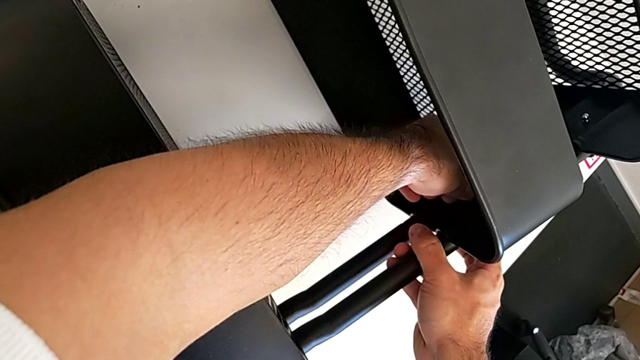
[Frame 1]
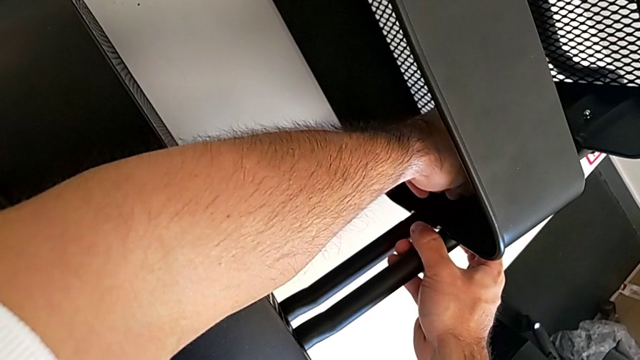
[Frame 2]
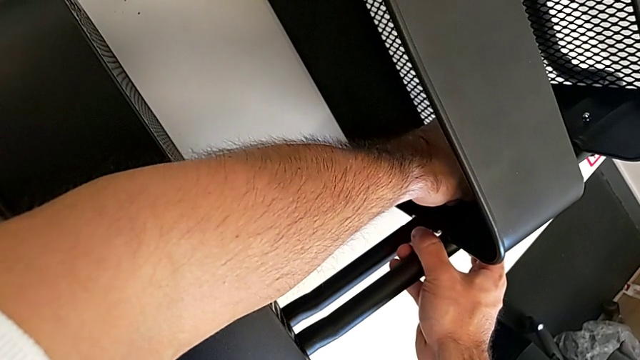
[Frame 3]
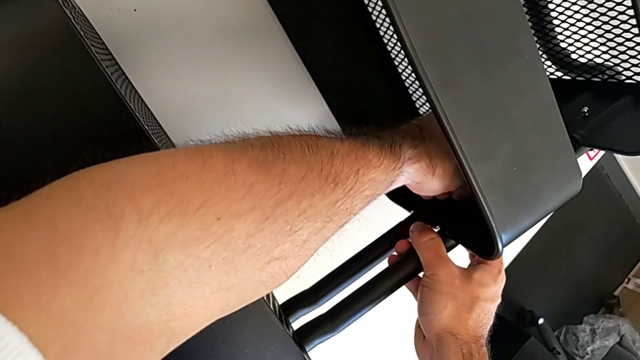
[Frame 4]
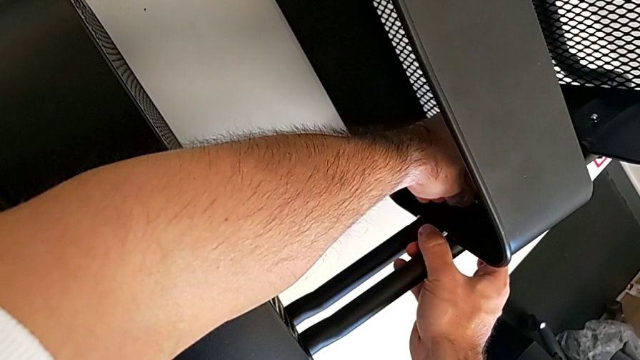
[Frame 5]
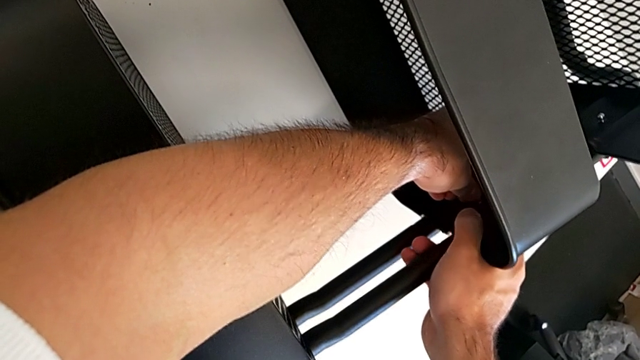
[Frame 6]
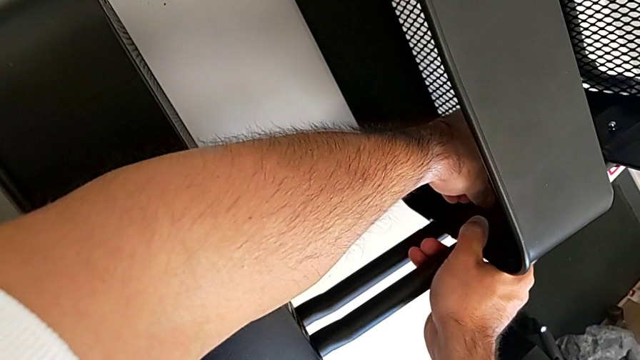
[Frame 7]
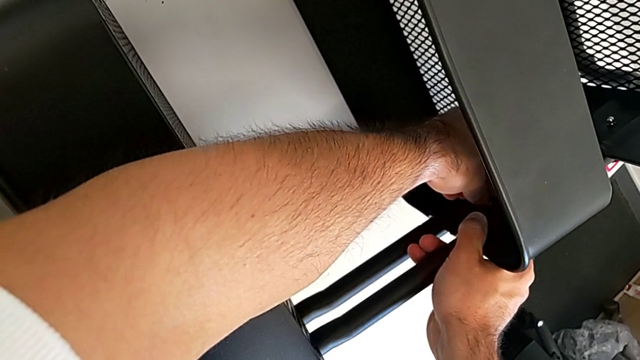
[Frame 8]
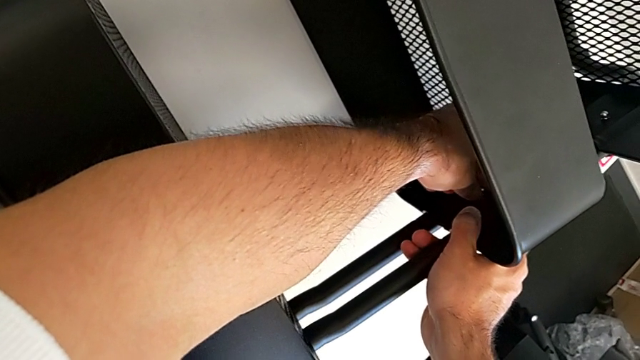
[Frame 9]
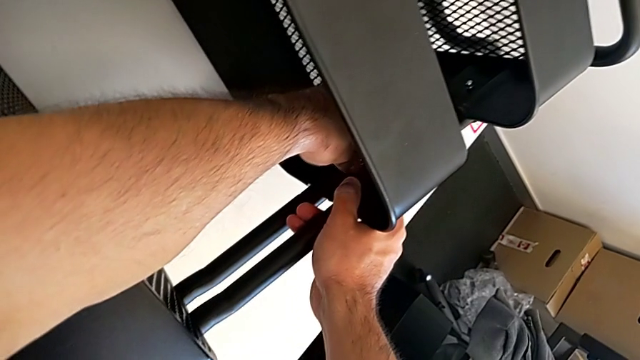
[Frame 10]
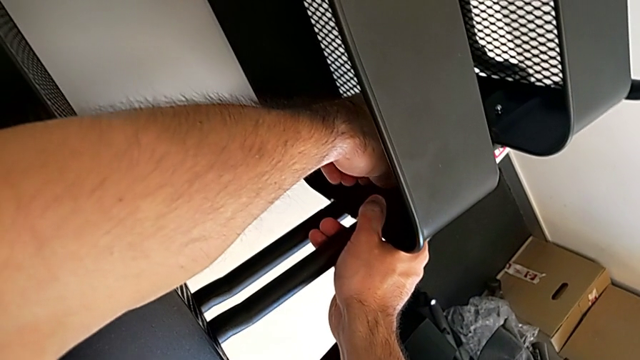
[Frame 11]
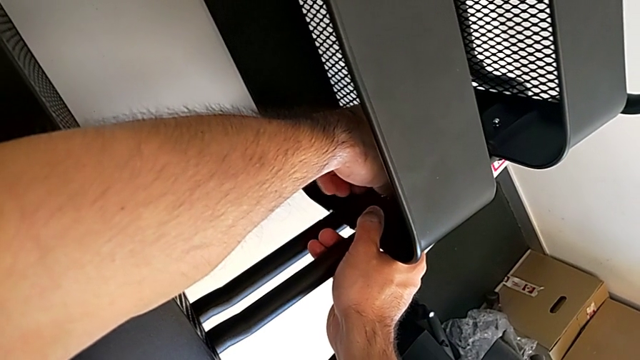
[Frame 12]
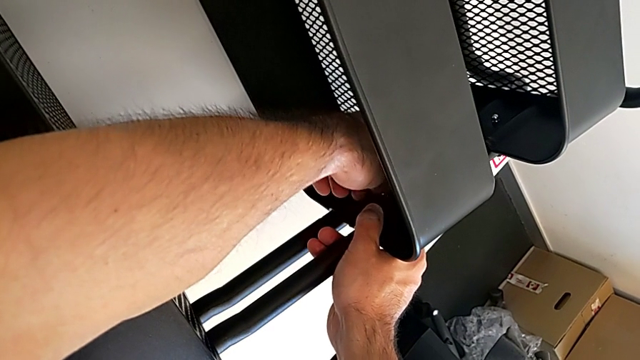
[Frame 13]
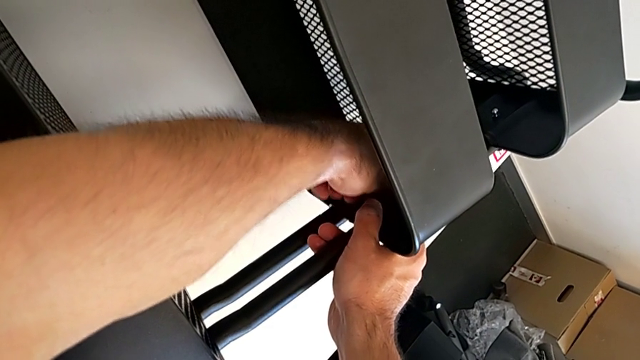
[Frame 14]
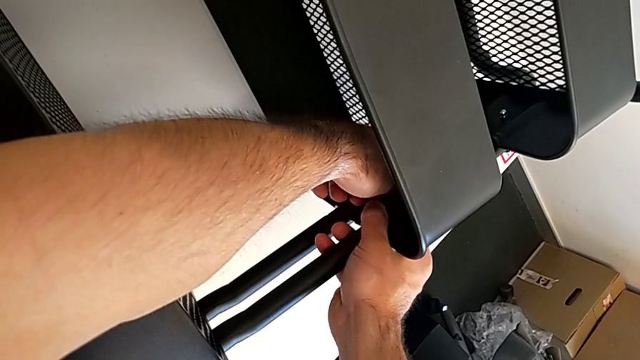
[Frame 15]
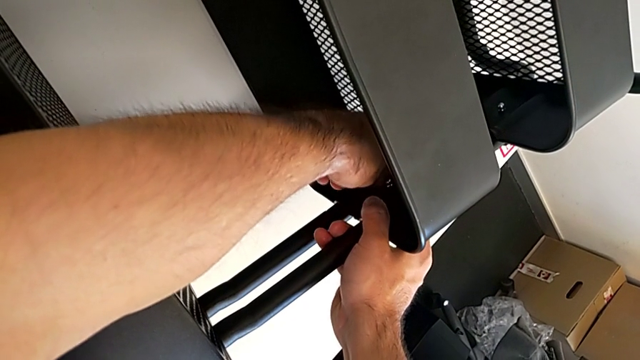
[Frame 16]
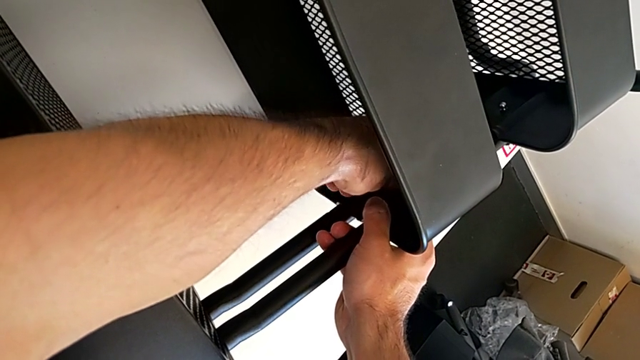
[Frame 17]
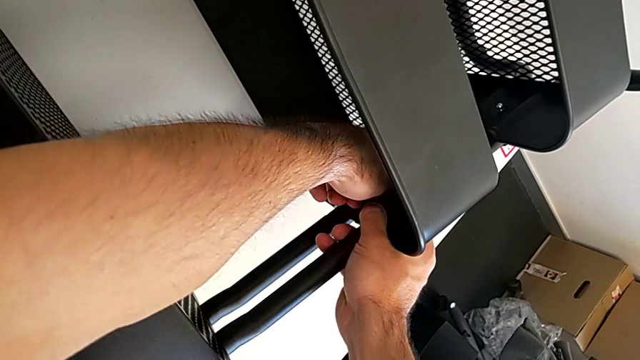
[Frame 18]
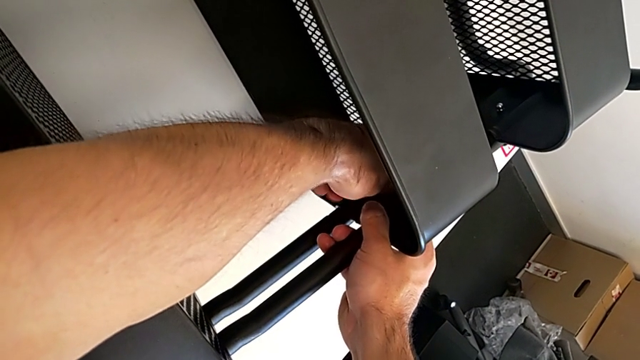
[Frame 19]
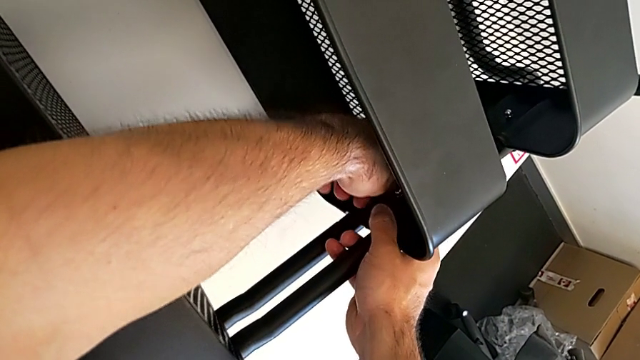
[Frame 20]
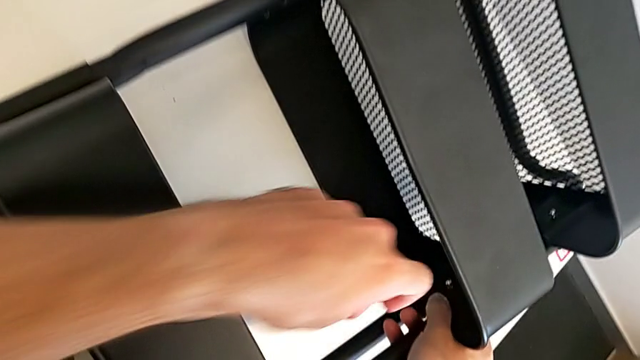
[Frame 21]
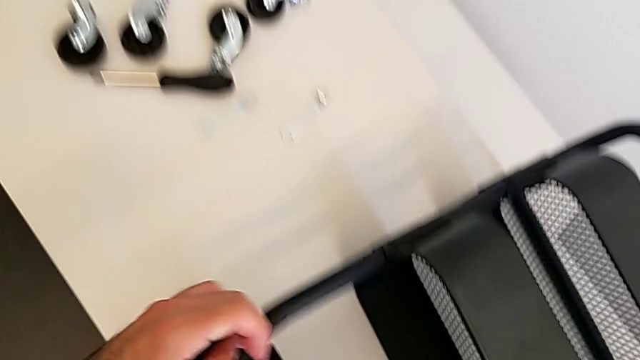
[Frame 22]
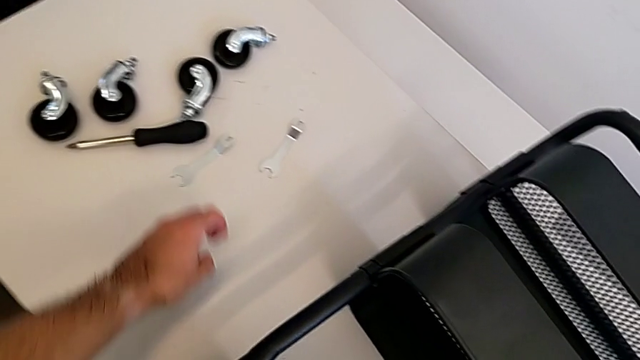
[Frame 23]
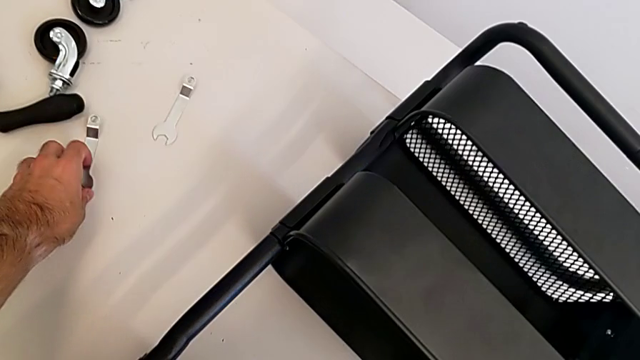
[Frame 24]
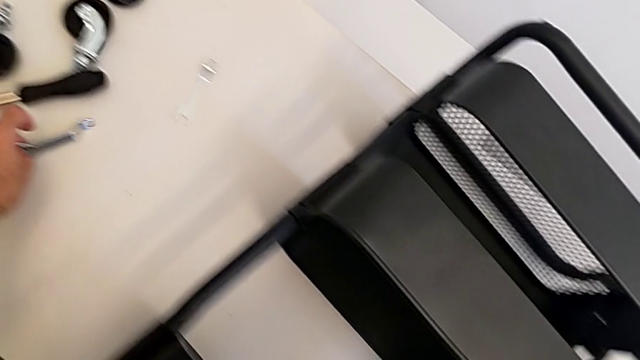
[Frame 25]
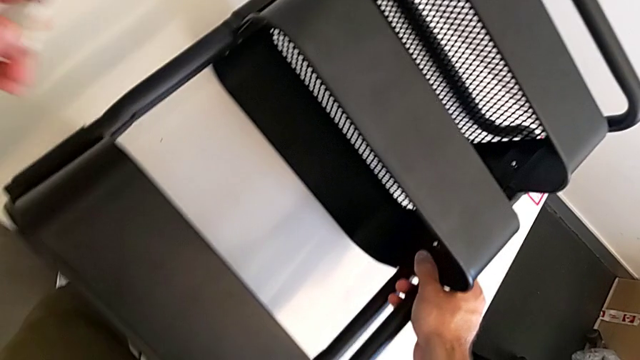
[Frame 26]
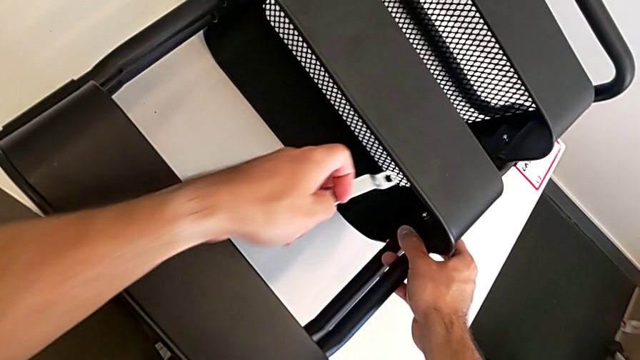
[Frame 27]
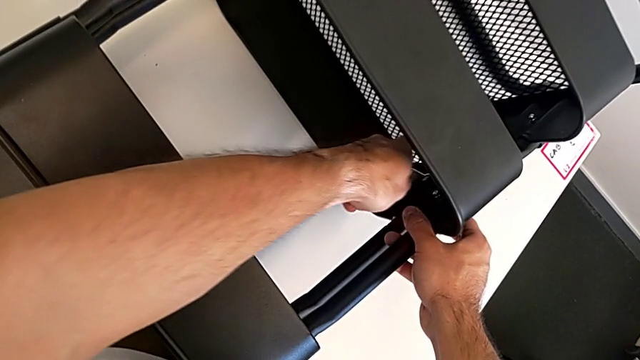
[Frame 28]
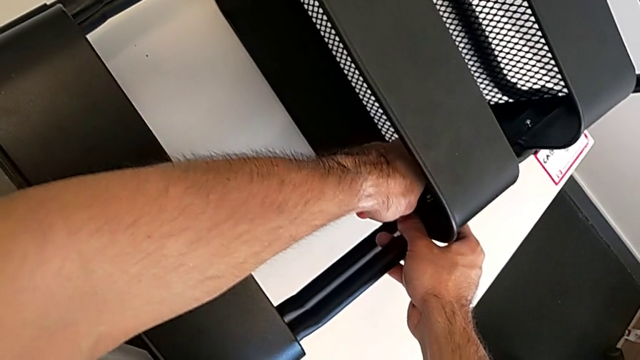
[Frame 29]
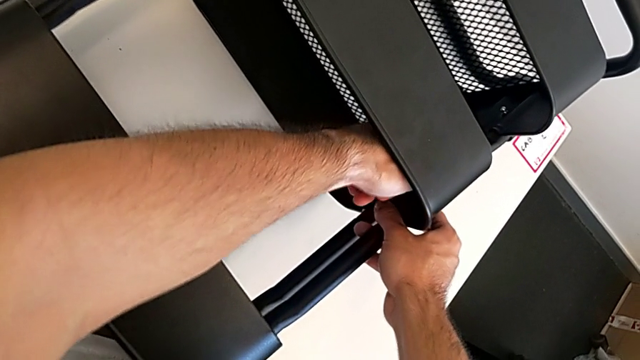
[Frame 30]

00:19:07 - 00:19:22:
The camera wearer is screwing the middle grid tray. They screw the hexagon cap nut, grab the spanner wrench and insert it.

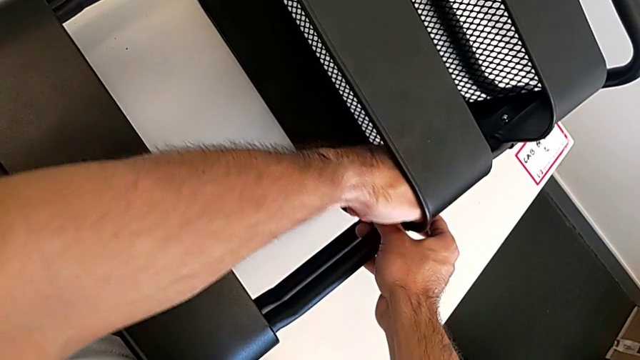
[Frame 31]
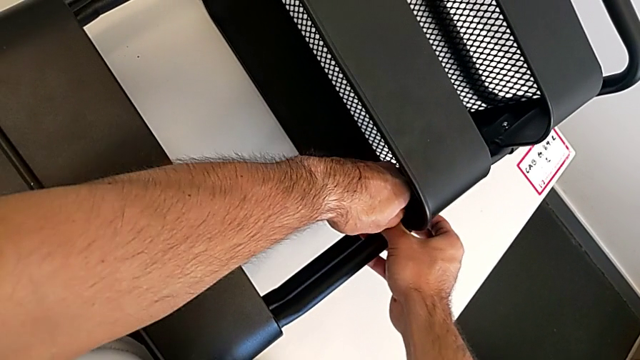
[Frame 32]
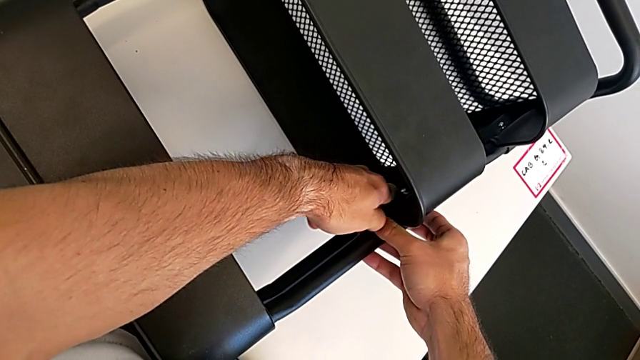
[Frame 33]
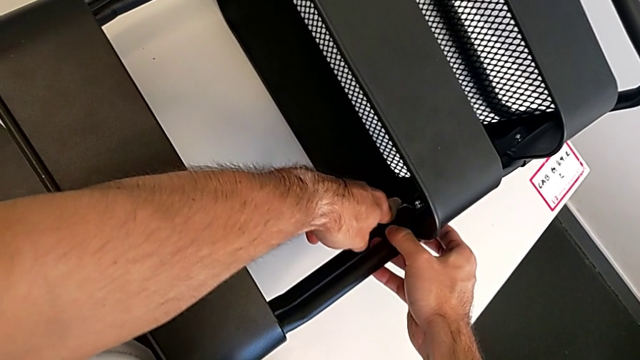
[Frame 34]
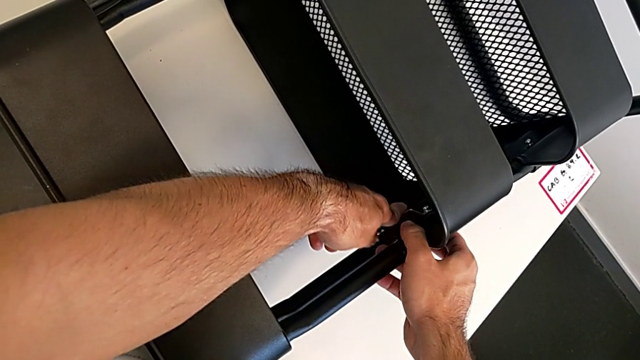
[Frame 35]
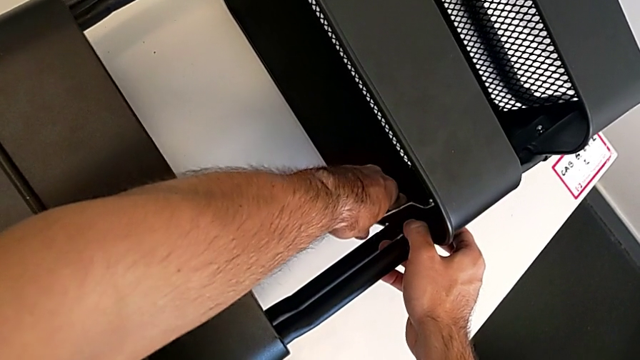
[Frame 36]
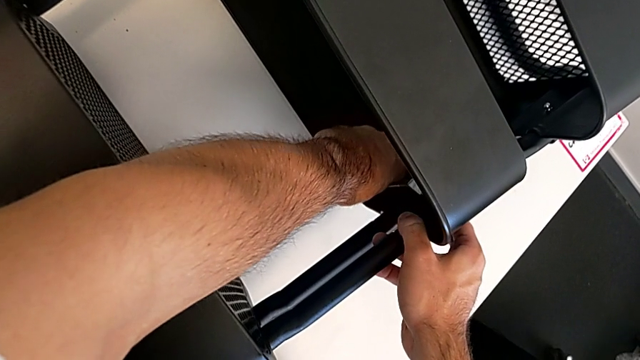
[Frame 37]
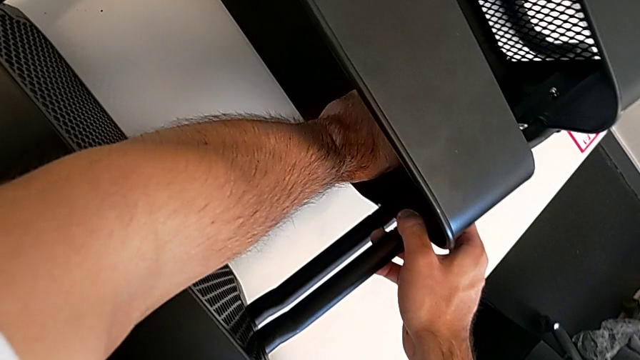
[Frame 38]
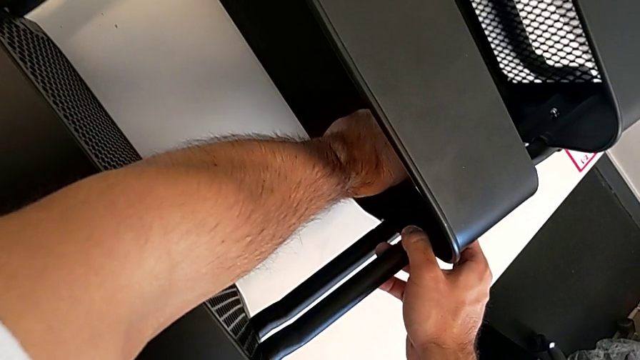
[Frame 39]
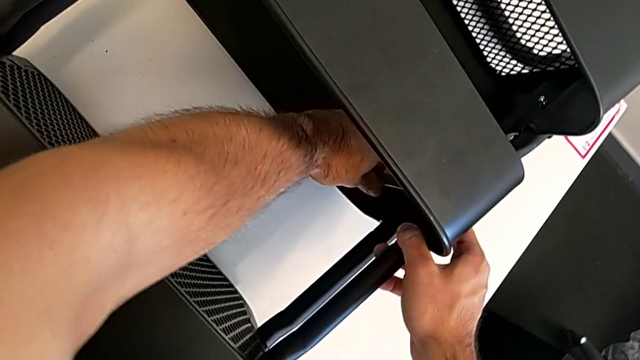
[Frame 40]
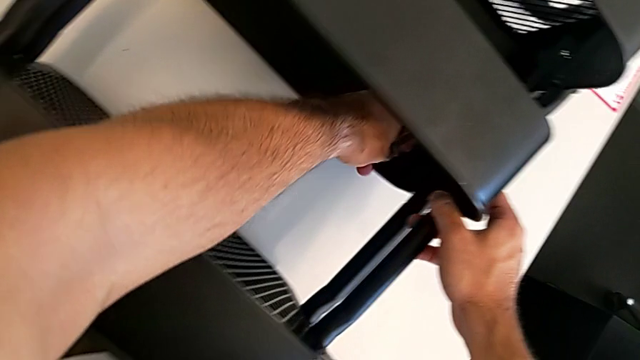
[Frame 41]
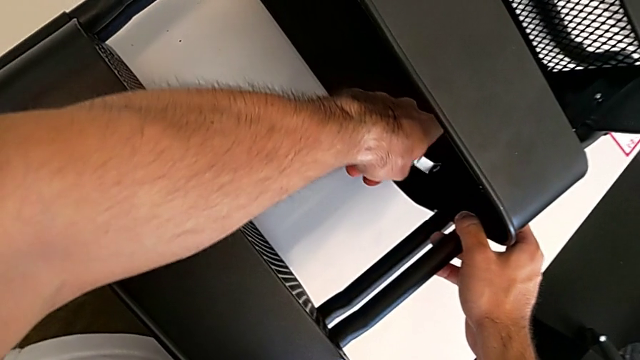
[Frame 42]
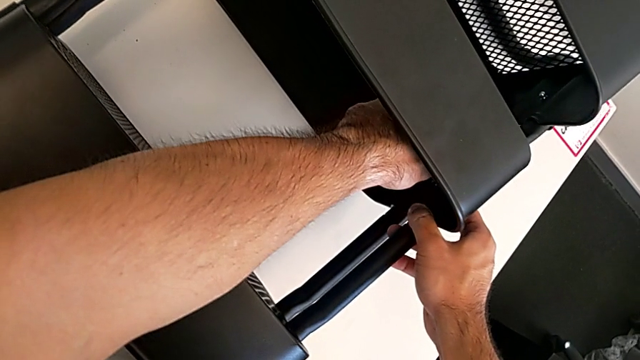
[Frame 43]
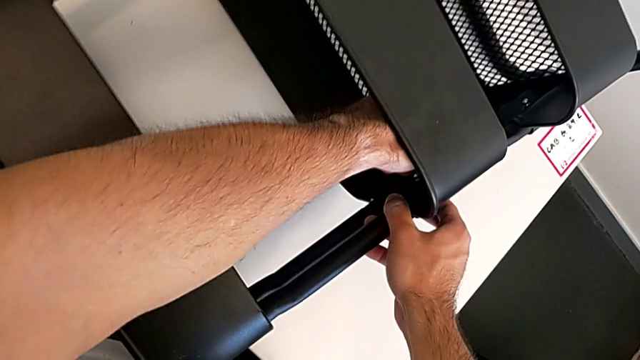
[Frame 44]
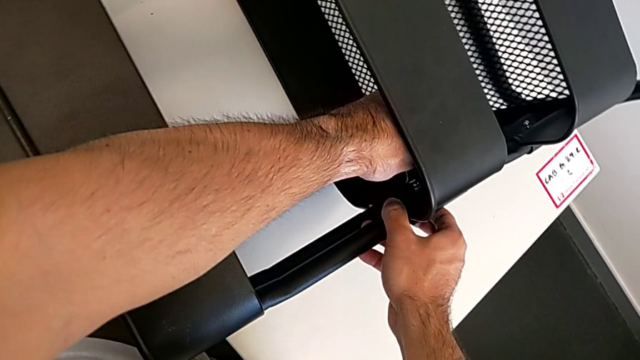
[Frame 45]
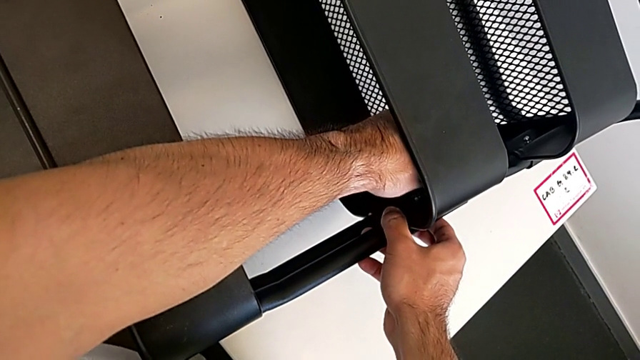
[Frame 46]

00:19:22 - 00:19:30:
The camera wearer is screwing the middle grid tray. They begin to screw the hexagon cap nut.
